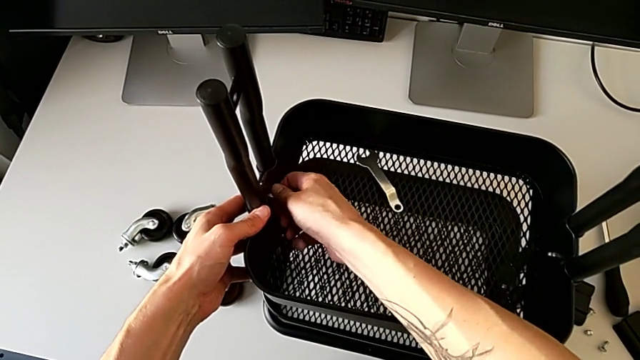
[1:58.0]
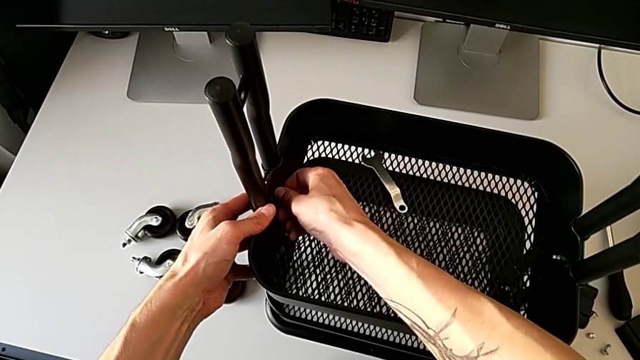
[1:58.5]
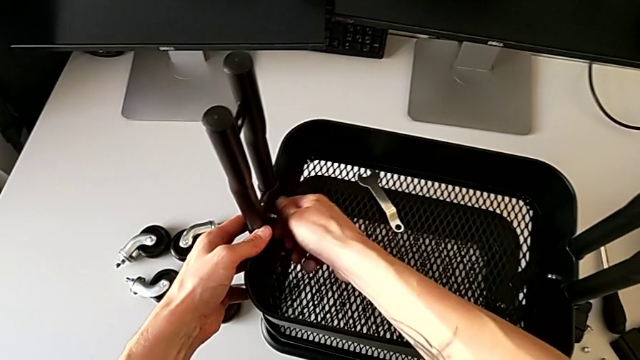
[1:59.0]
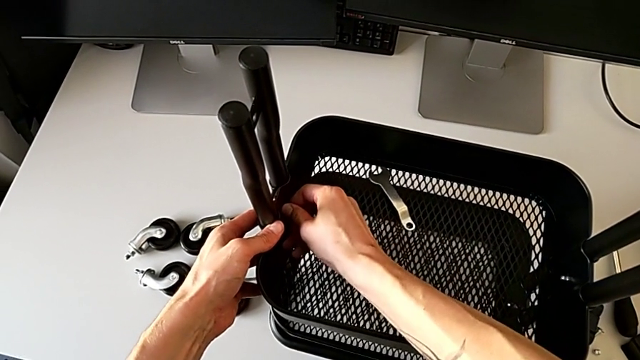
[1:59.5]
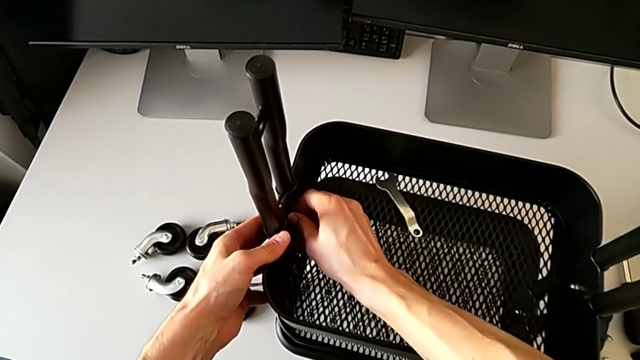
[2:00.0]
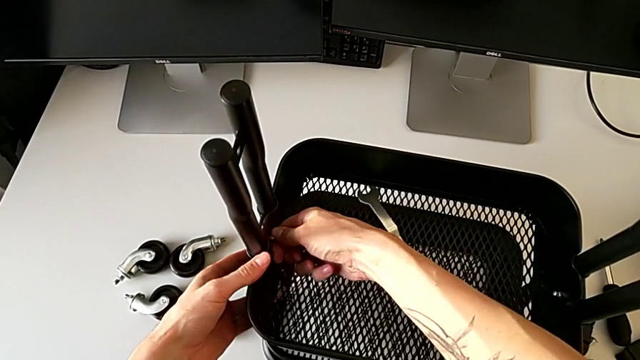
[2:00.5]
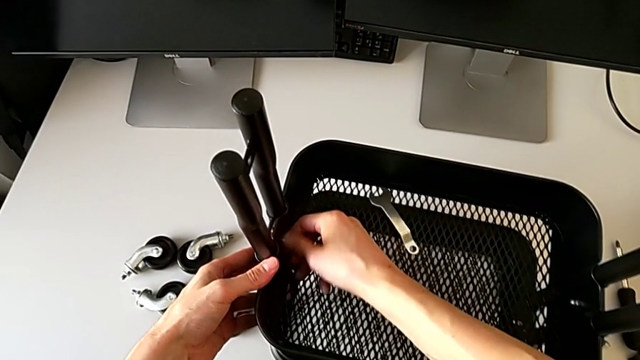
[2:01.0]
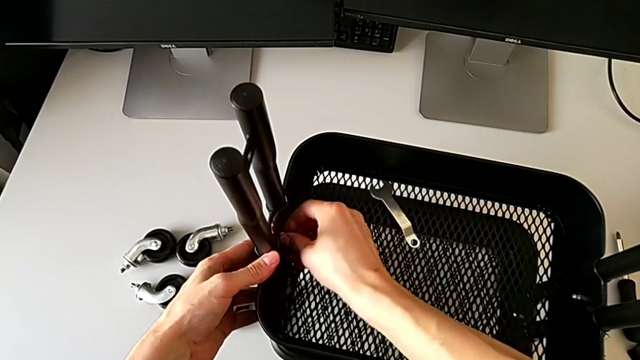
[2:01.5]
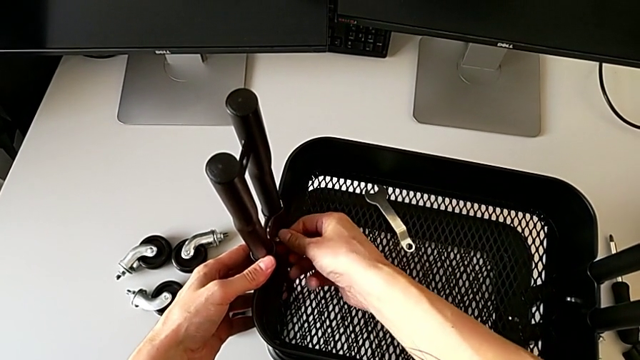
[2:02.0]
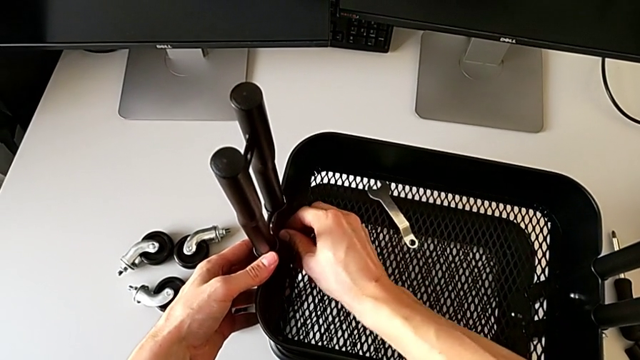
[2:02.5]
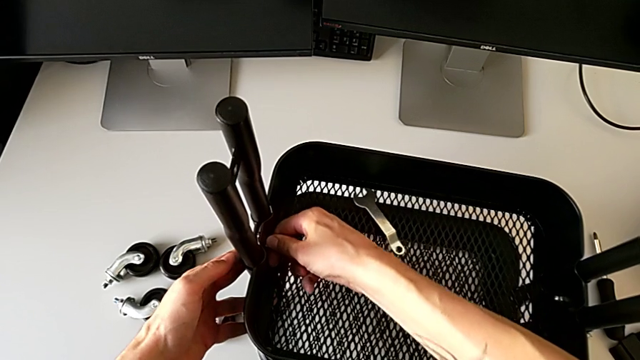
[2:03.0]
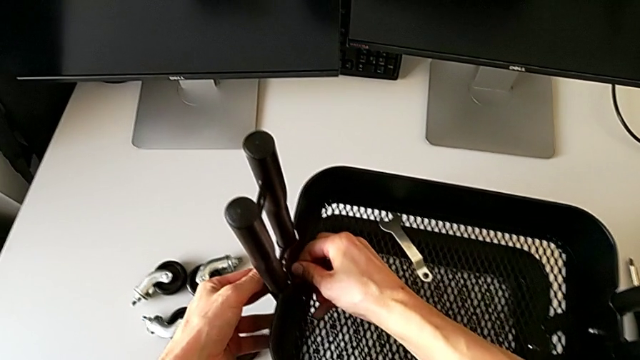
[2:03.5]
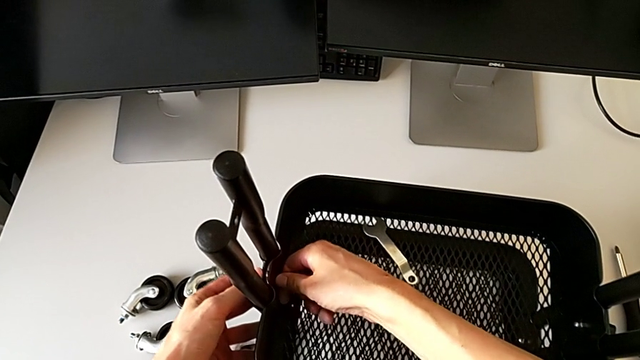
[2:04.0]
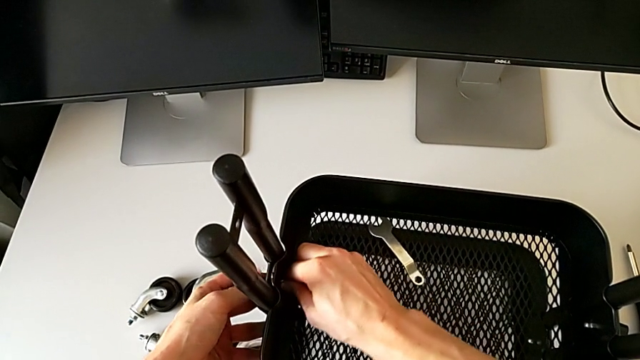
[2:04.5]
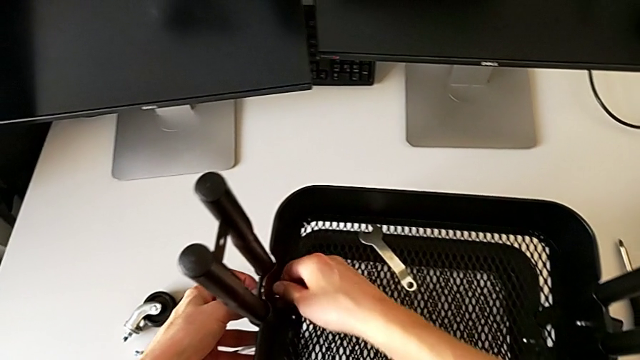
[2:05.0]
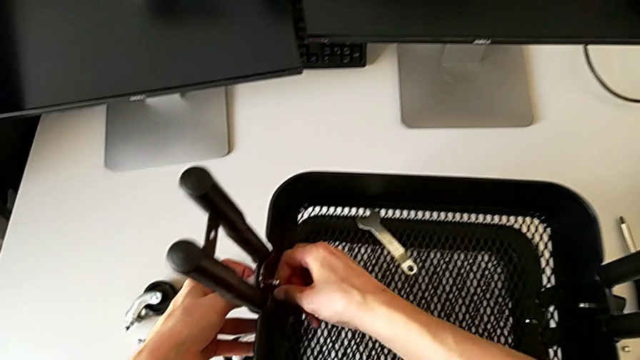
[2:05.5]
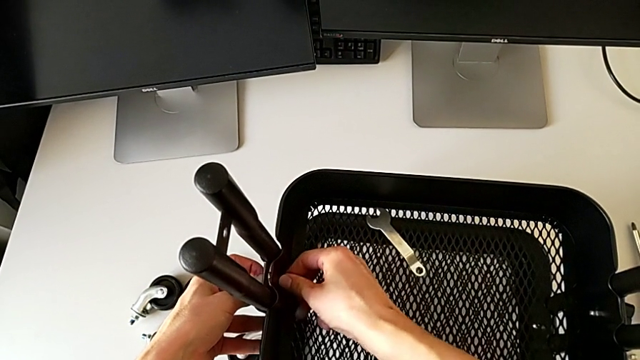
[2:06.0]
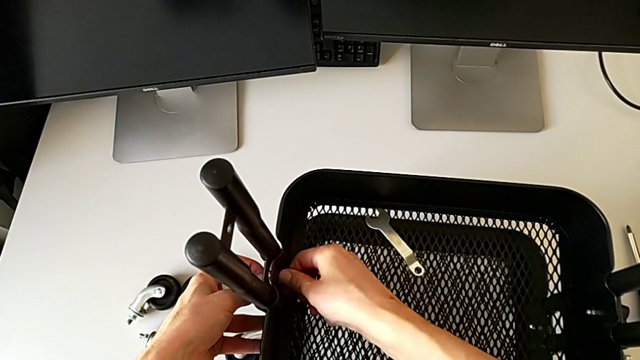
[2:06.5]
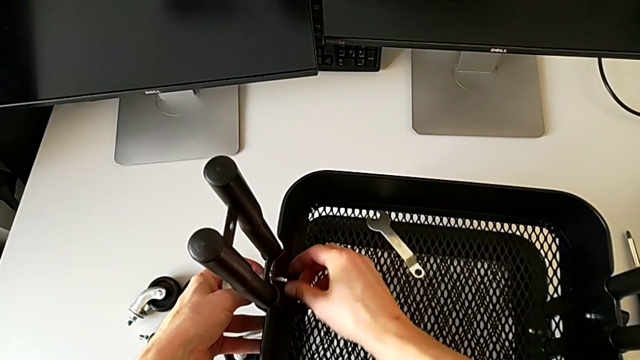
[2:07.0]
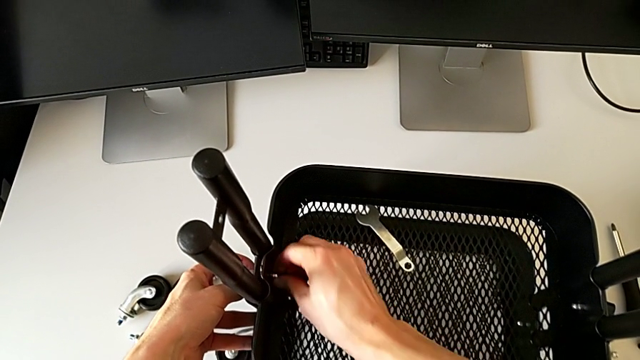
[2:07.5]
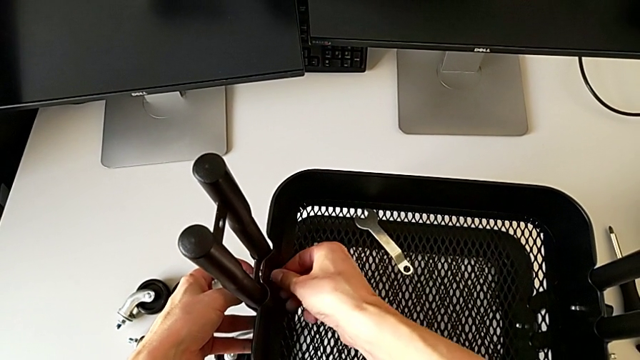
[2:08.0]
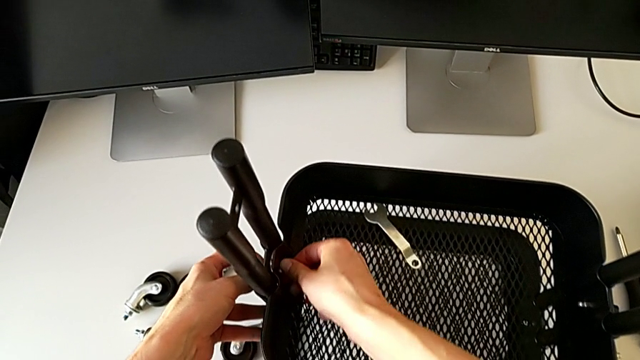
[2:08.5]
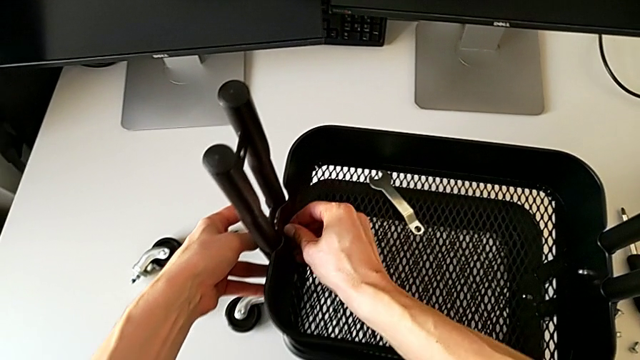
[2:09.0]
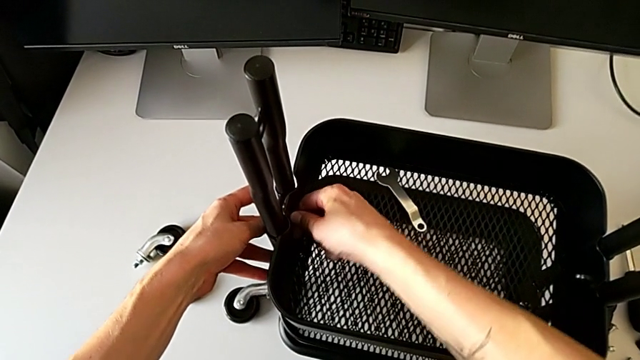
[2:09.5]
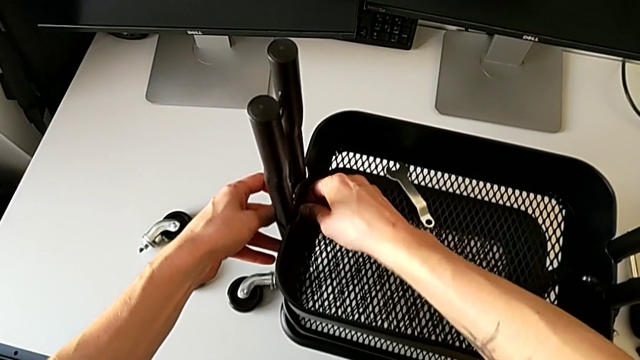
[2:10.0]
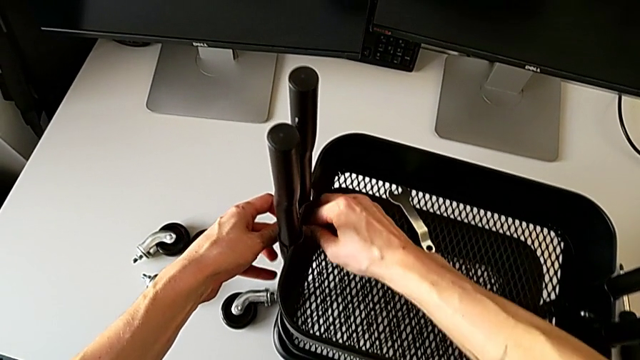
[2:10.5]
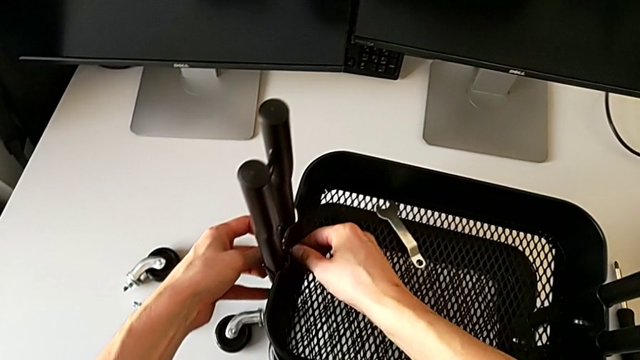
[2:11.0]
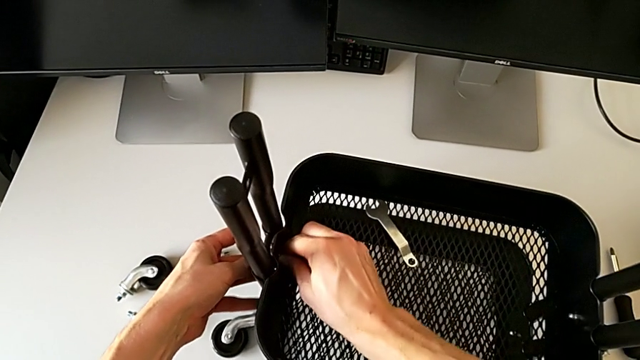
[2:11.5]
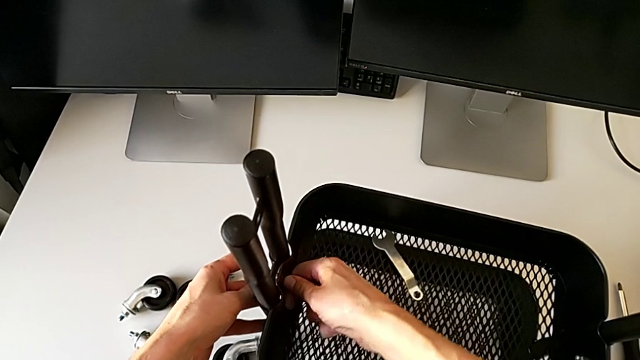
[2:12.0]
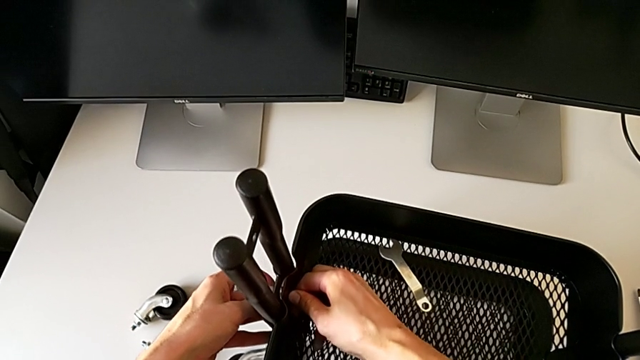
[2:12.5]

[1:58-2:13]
The camera wearer is disassembling the bracket of the middle tray. They keep wrongly unscrewing the hexagon cap nut by hand.

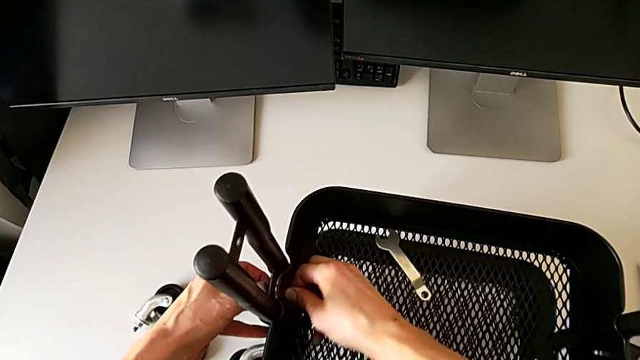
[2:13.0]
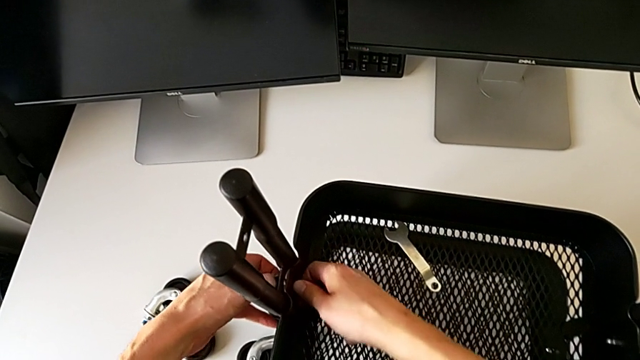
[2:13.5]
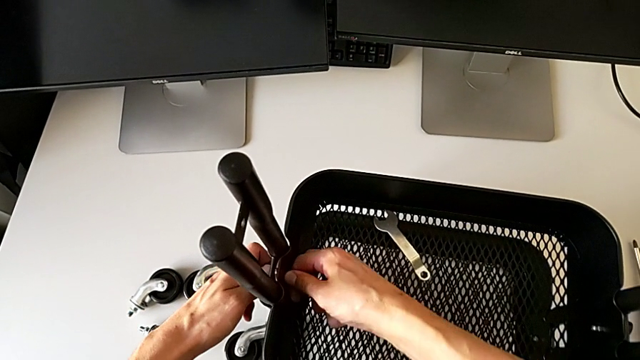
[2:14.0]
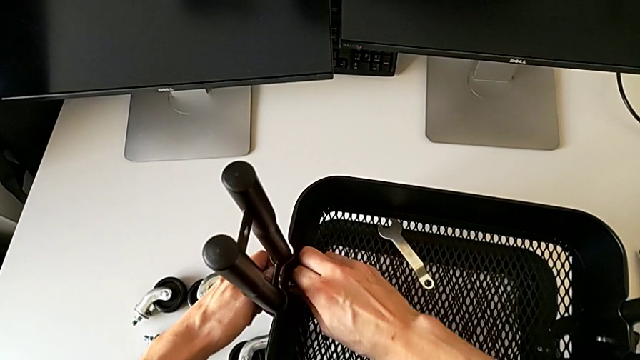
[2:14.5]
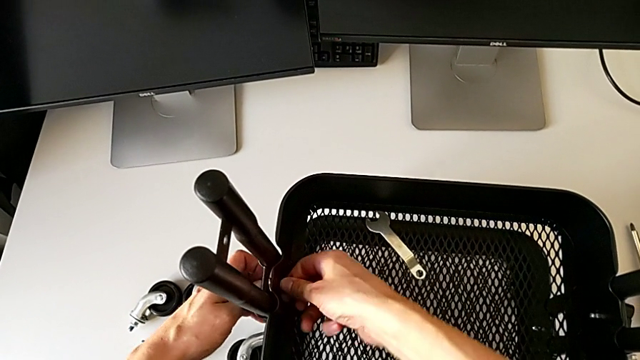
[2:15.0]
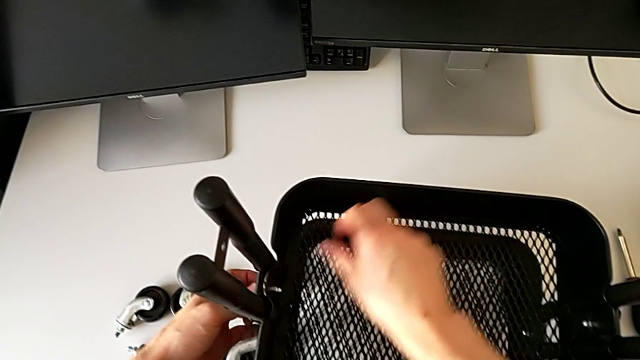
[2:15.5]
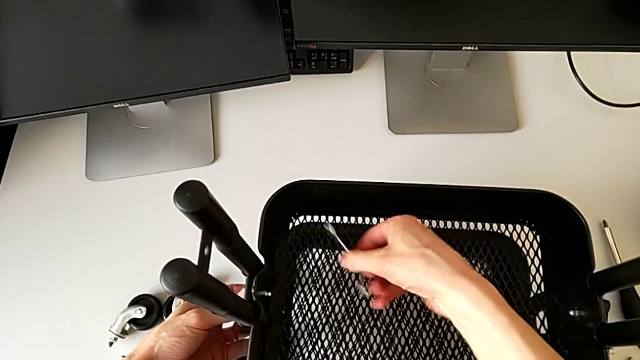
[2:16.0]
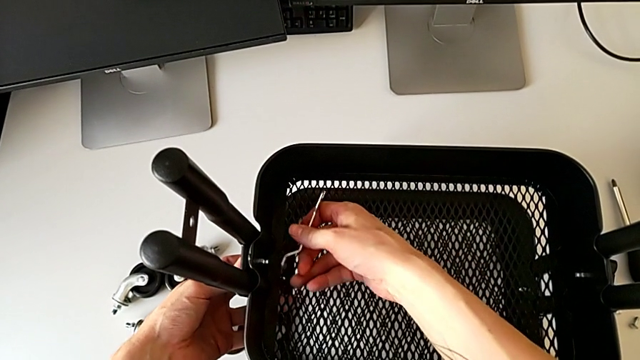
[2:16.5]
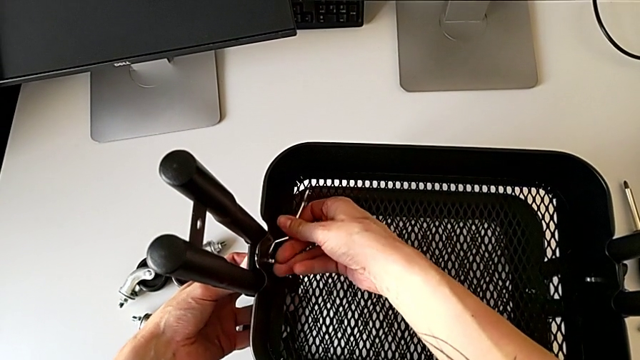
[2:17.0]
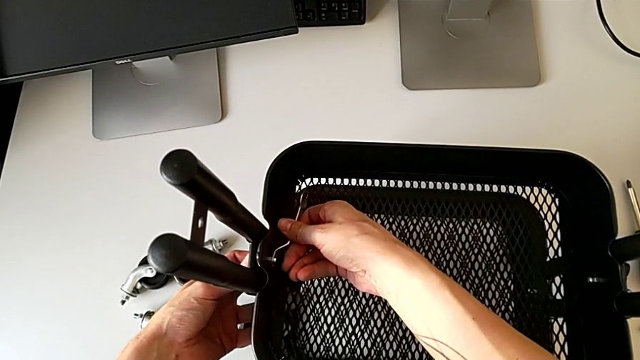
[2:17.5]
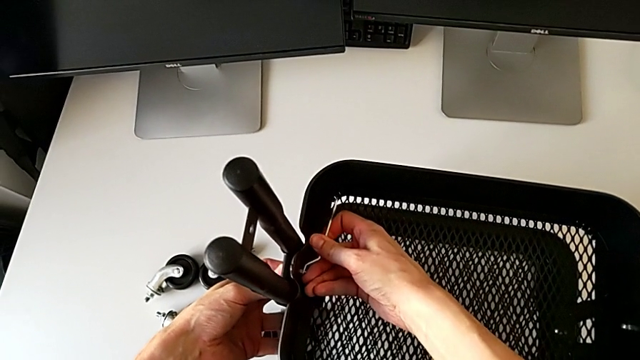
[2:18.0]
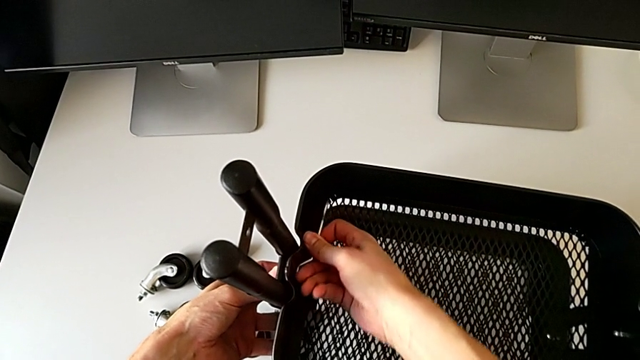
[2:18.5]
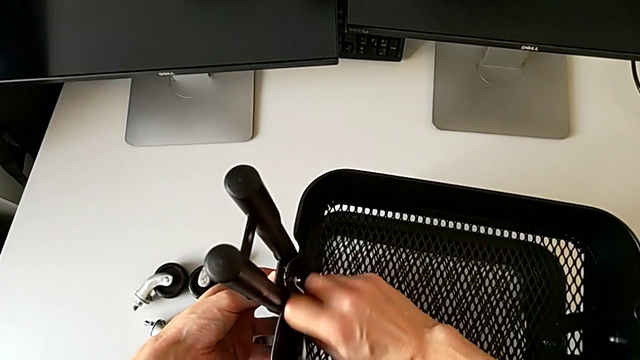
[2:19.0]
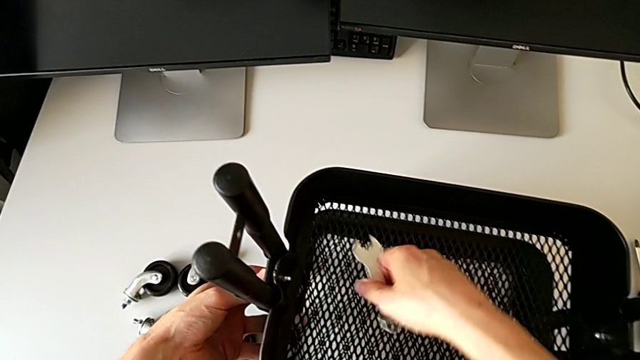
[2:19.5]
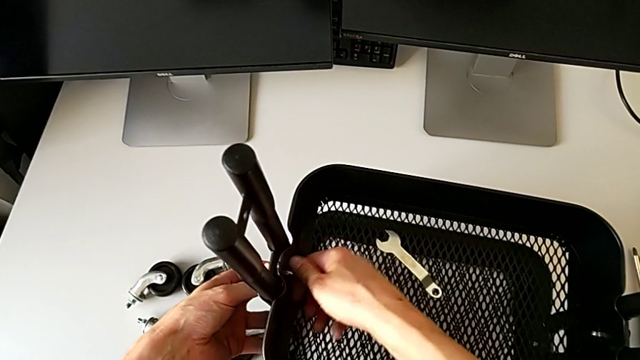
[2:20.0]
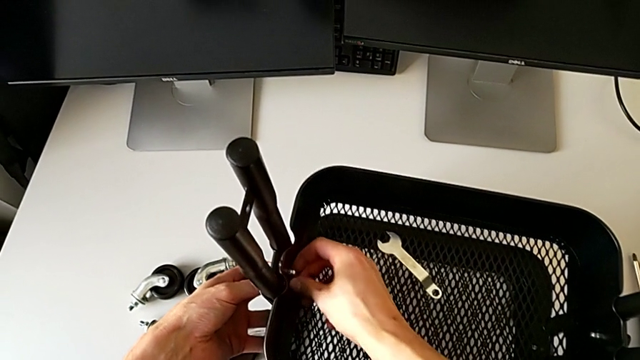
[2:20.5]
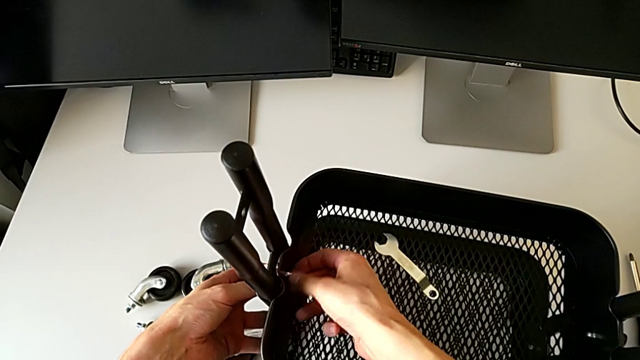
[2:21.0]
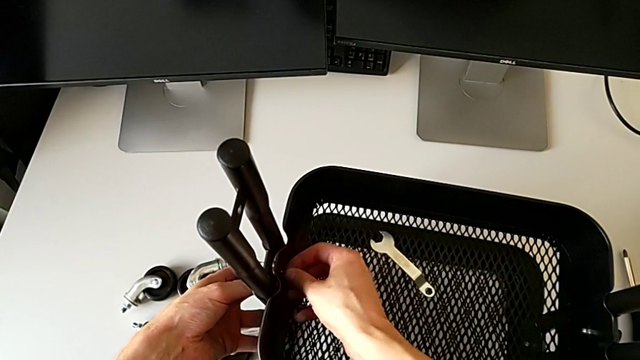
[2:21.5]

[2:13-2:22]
The camera wearer is disassembling the bracket of the middle tray. They wrongly unscrew the hexagon cap nut by hand, grab the hexagonal wrench, insert it, unscrew the hexagon cap nut and wrongly drop it.
